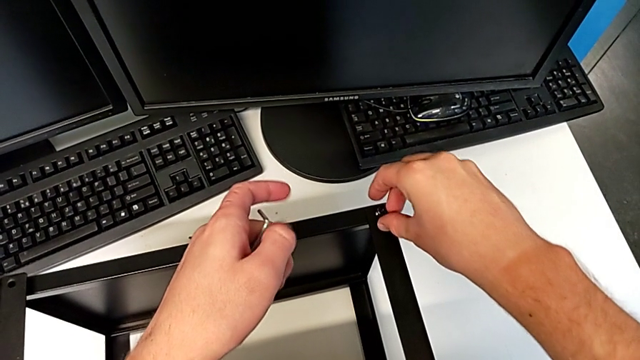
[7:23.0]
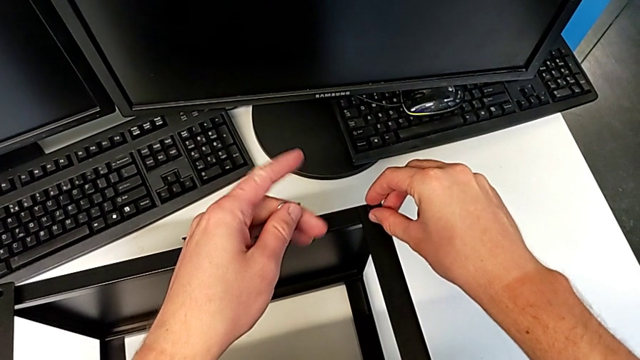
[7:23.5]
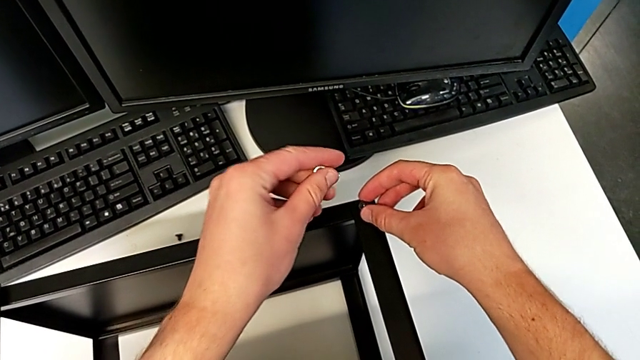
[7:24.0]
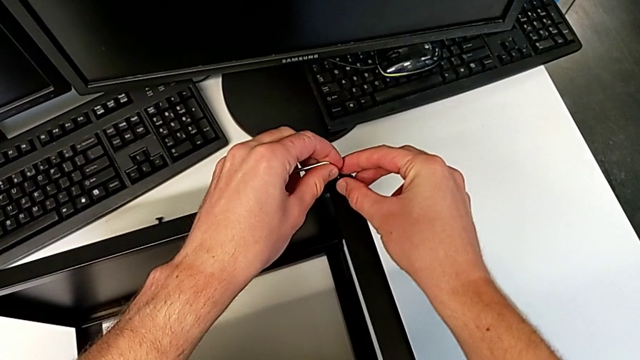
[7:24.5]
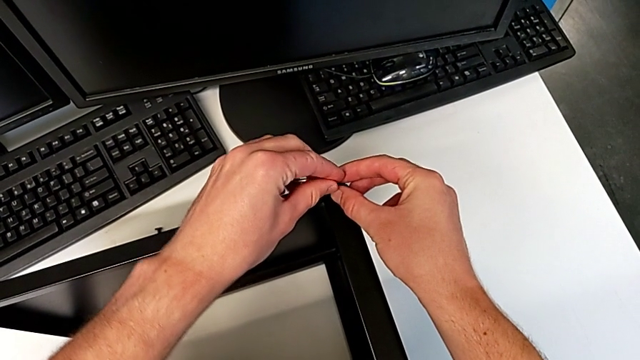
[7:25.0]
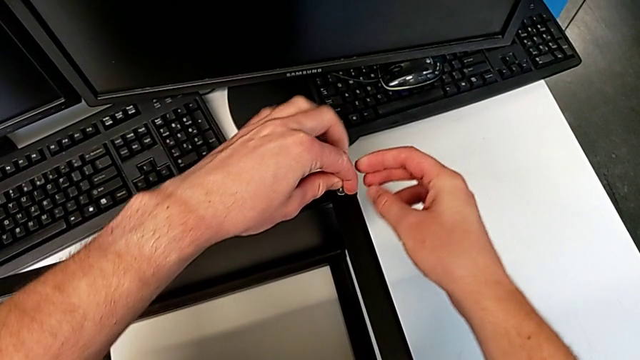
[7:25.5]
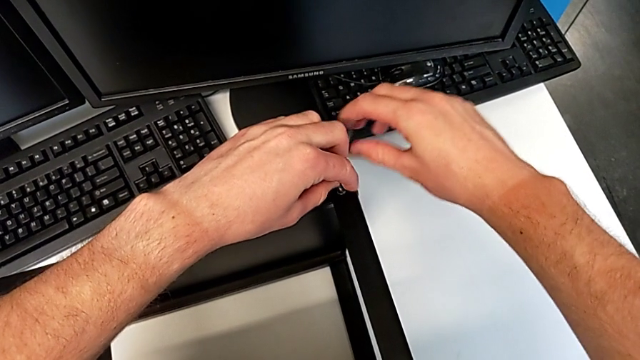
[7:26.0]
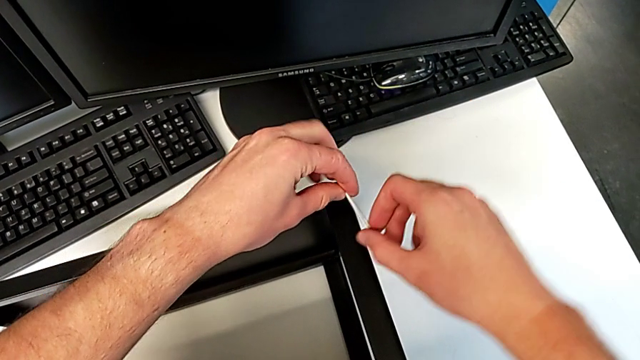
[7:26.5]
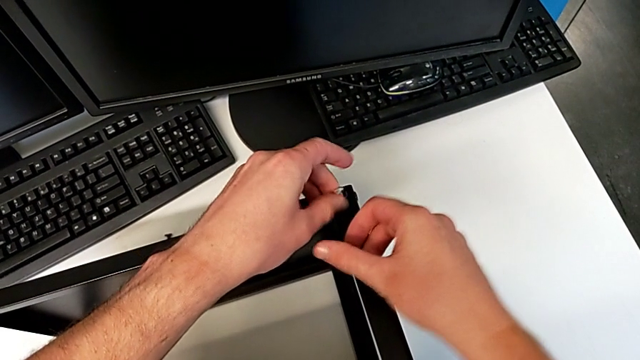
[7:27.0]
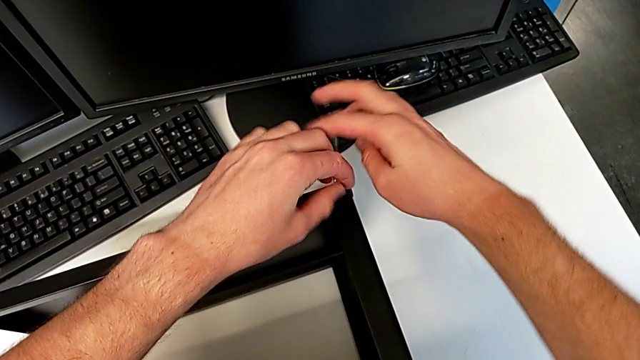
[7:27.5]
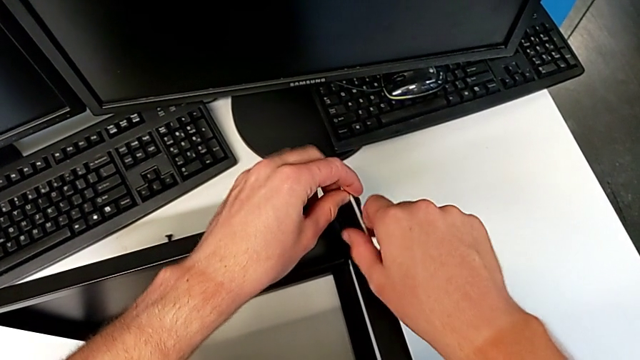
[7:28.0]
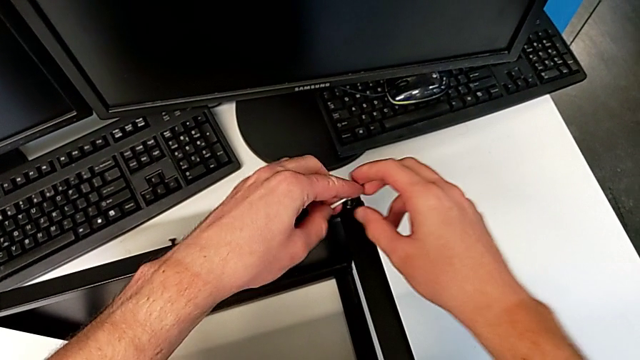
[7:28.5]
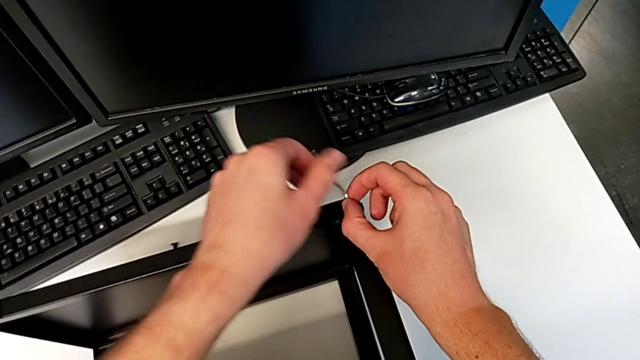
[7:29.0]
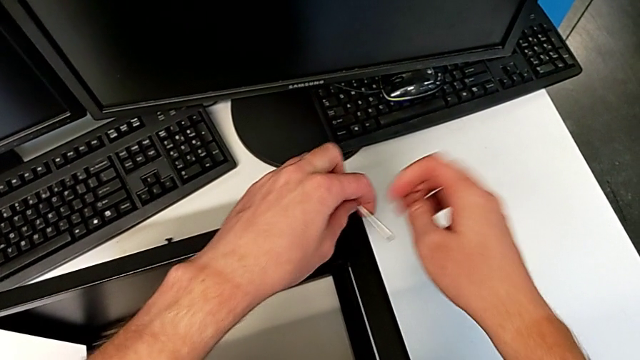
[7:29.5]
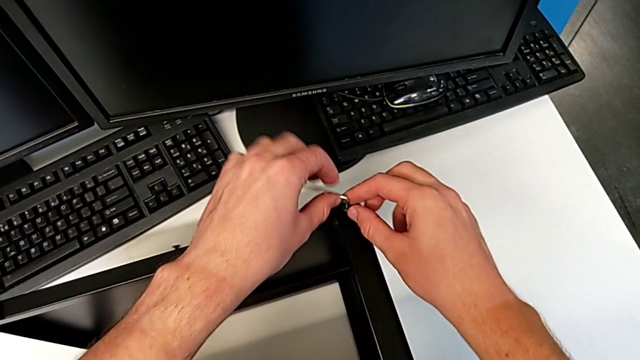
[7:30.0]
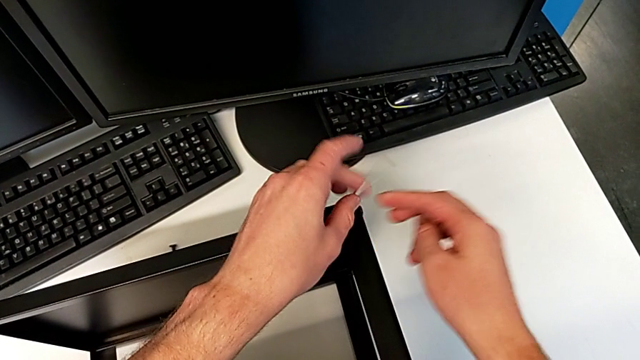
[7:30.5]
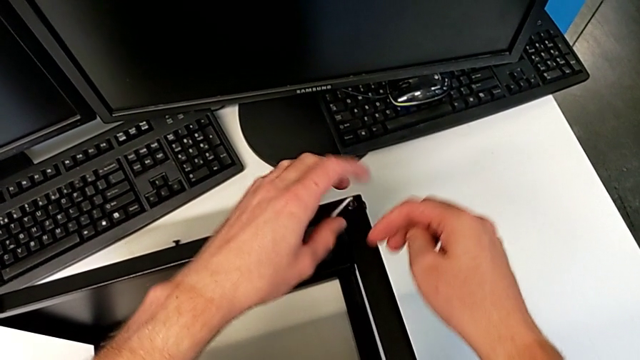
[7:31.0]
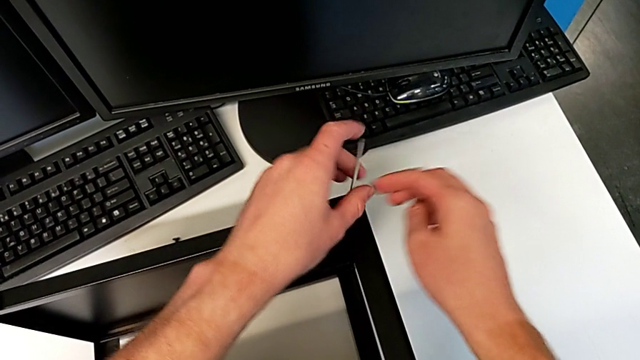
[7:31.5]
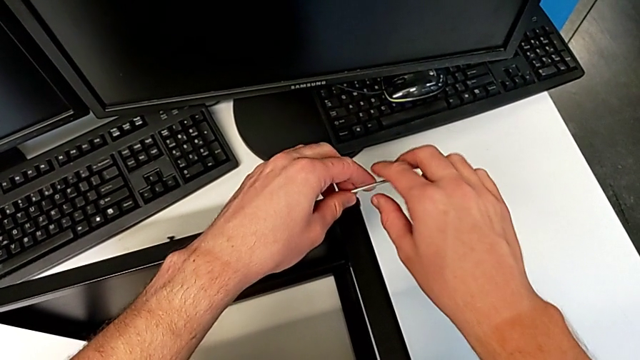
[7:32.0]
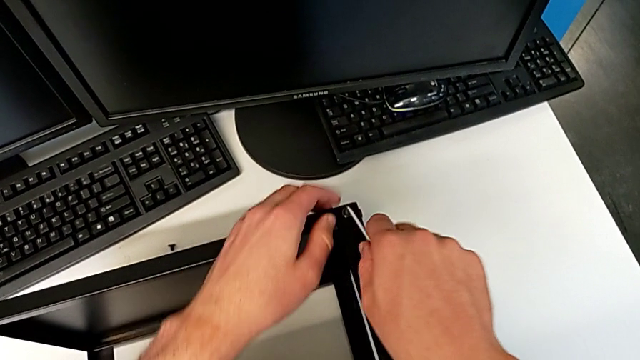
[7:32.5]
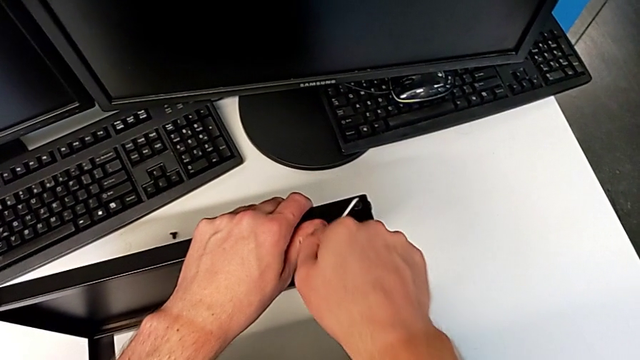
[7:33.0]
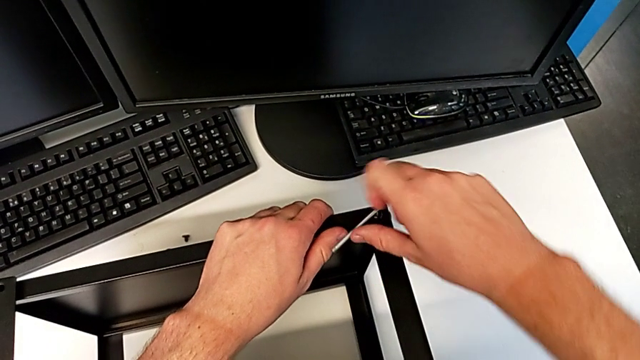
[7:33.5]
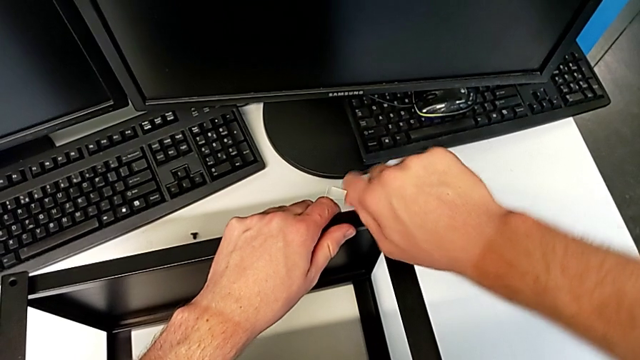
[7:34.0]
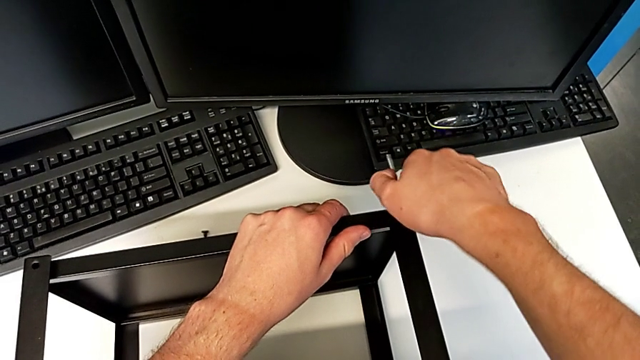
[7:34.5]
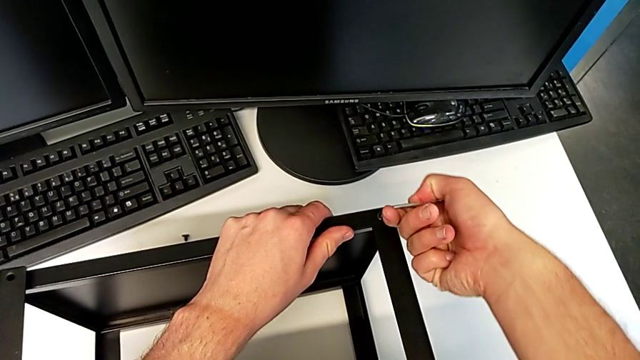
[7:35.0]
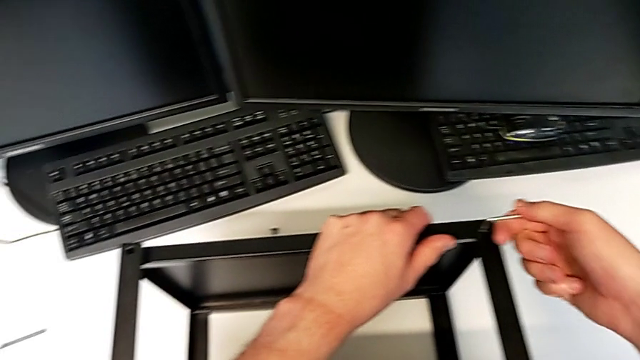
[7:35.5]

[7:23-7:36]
The camera wearer is assembling the top tray of the table with the legs. They insert the Allen wrench, screw the hex socket head and withdraw the Allen wrench.

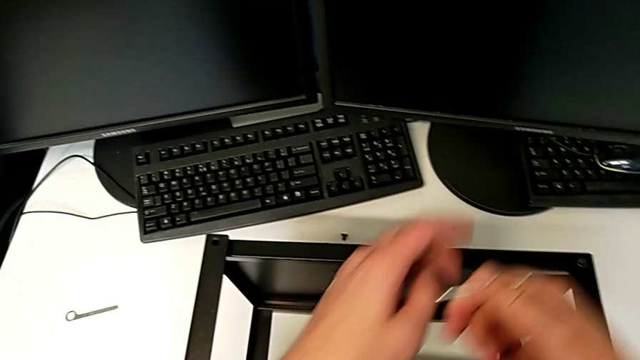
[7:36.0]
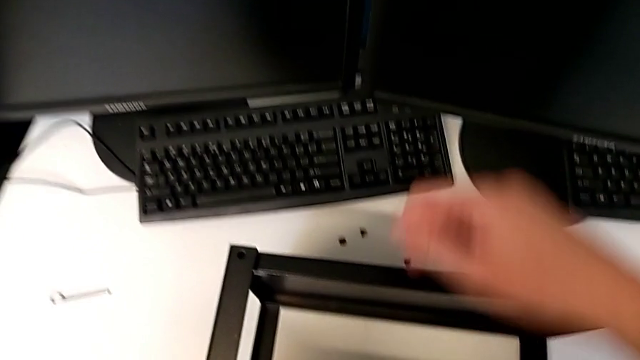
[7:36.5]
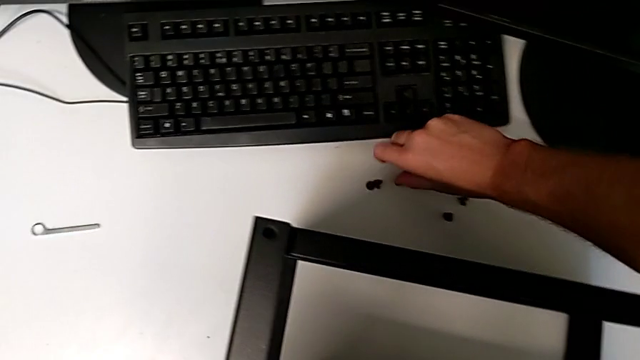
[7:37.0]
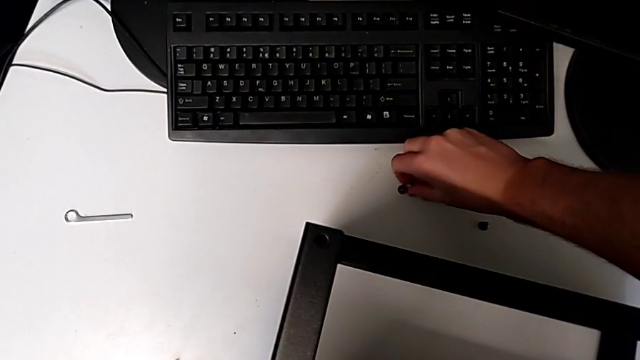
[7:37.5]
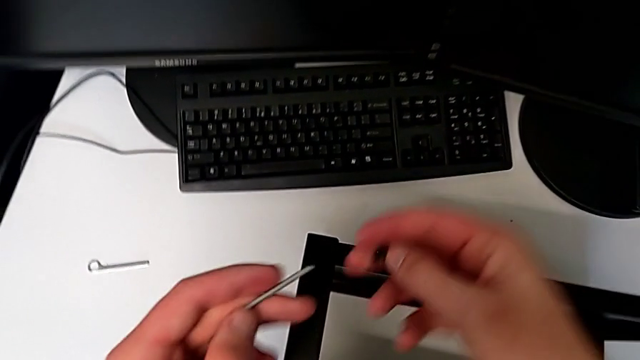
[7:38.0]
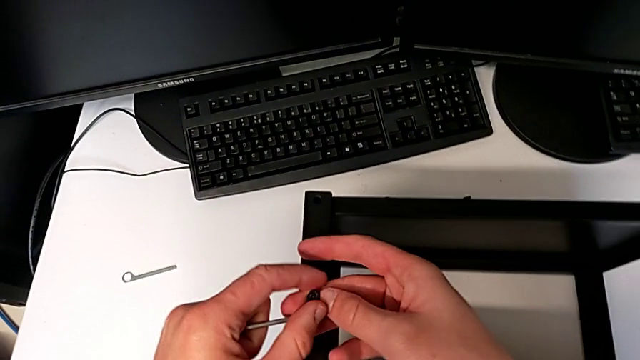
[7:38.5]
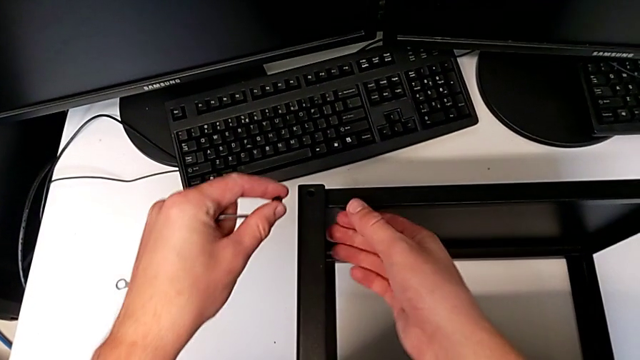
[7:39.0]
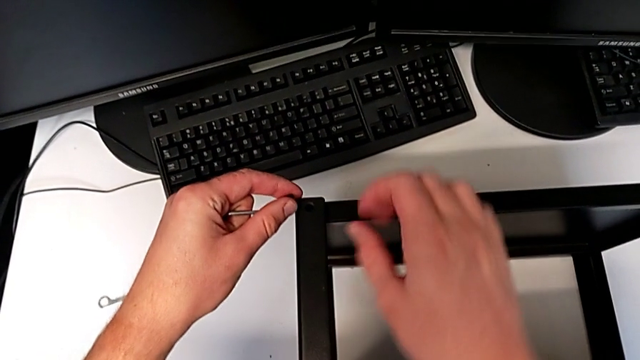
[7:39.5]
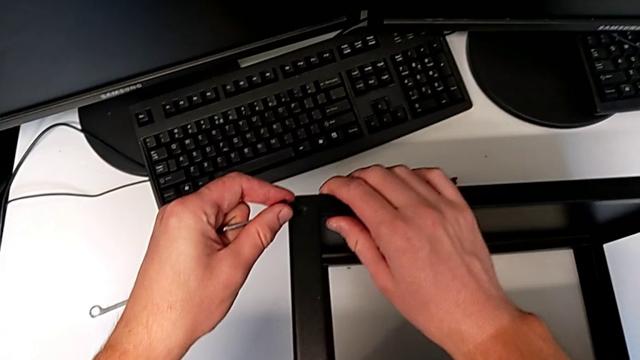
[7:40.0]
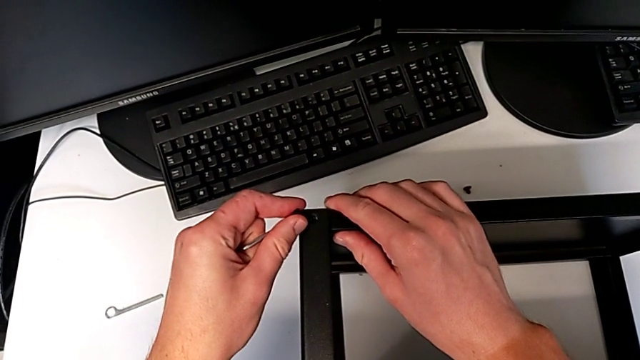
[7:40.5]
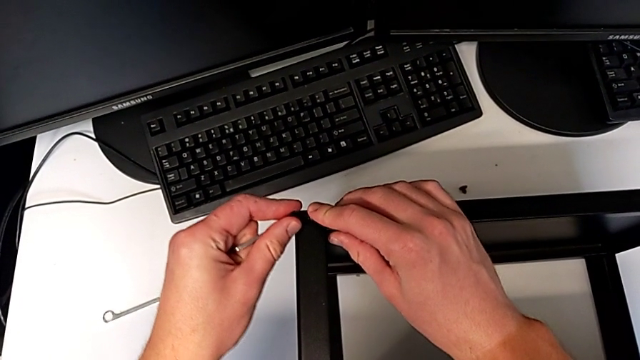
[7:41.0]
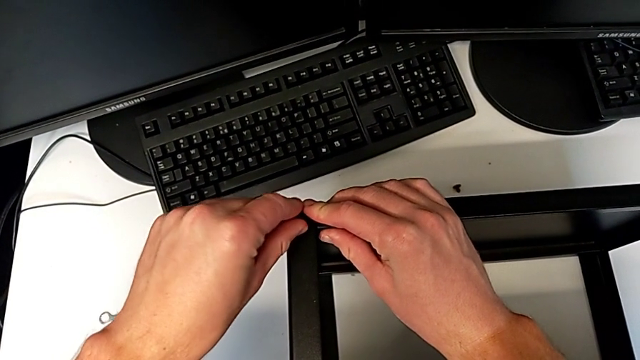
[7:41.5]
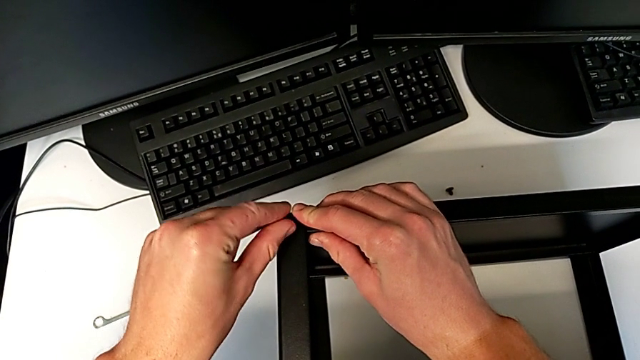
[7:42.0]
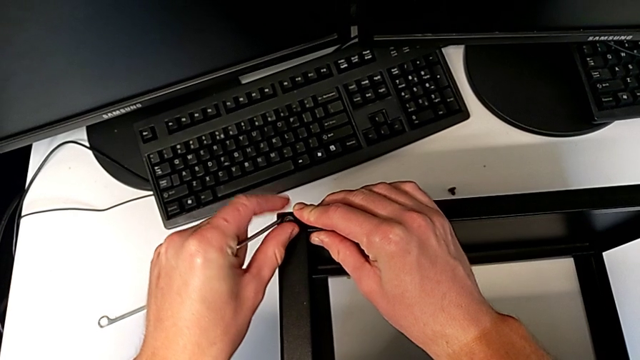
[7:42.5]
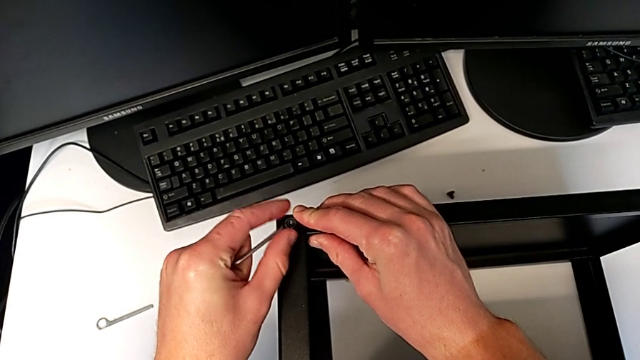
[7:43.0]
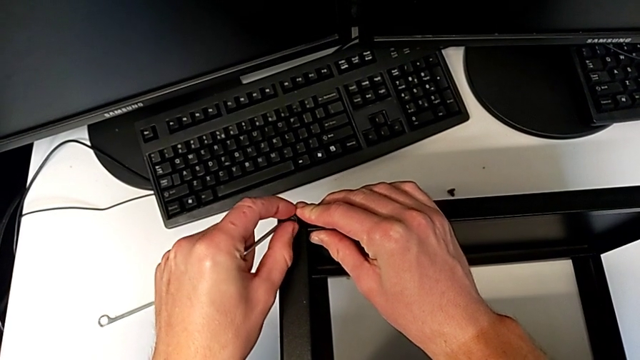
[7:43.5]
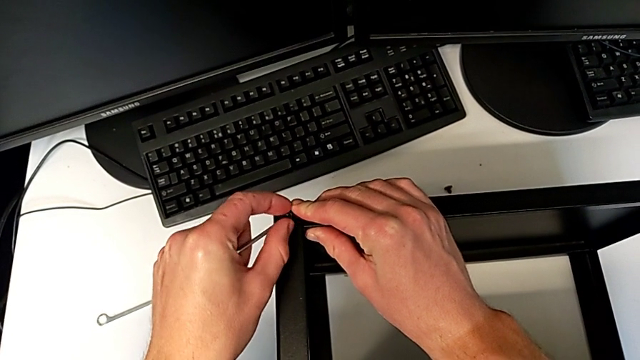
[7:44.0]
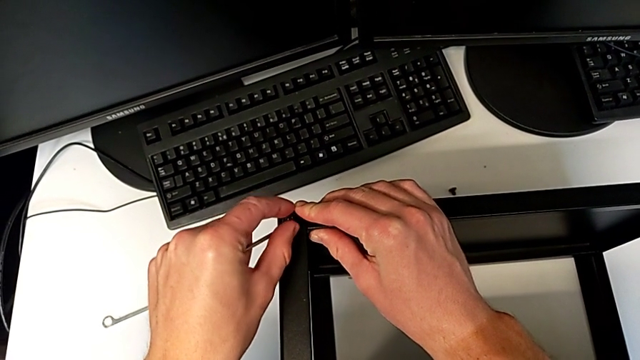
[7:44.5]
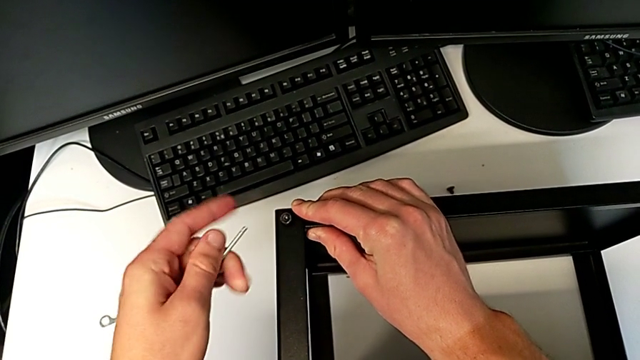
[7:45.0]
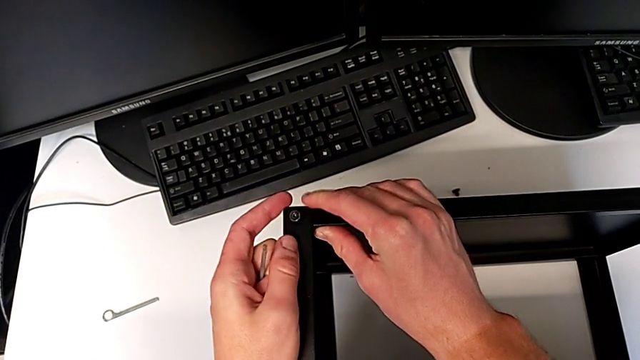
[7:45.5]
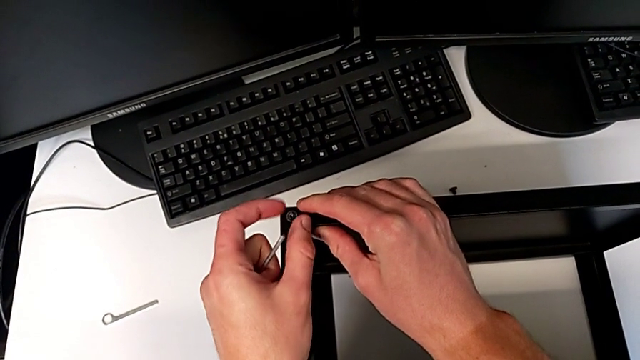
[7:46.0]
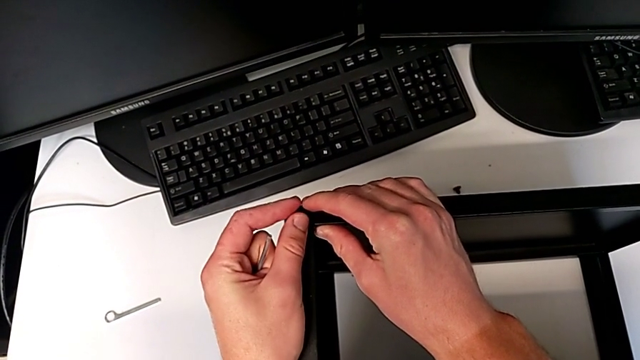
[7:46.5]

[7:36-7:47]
The camera wearer is assembling the top tray of the table with the legs. They grab the hex socket head, align the tray, insert the hex socket head and begin to screw it.
